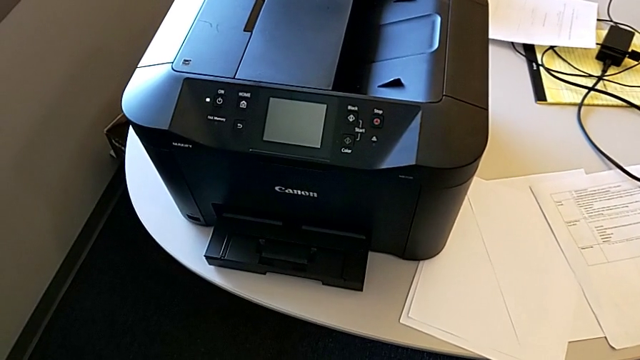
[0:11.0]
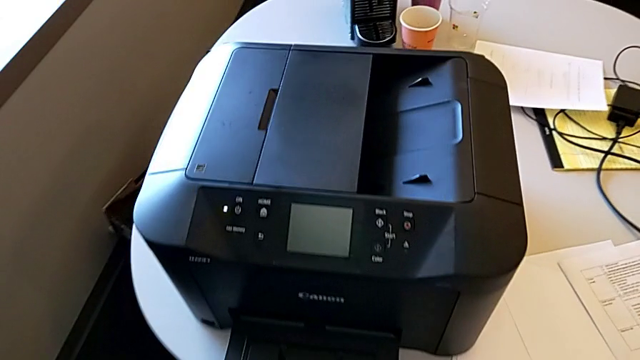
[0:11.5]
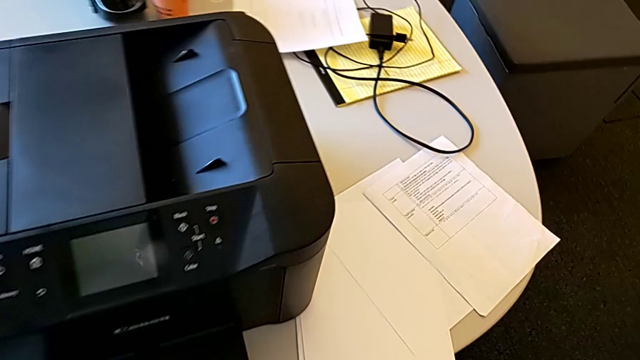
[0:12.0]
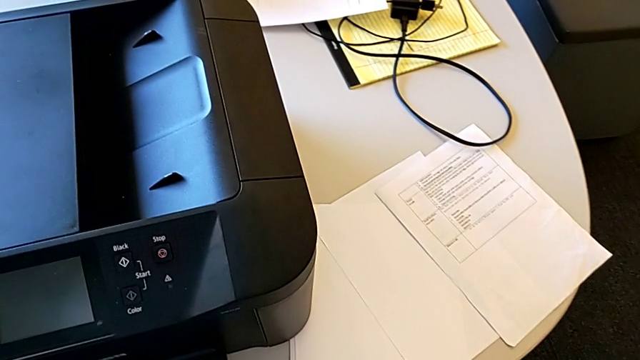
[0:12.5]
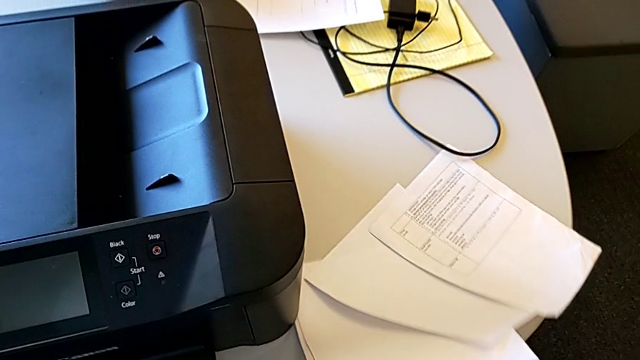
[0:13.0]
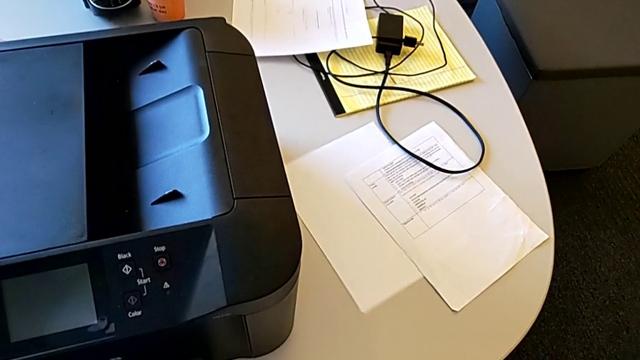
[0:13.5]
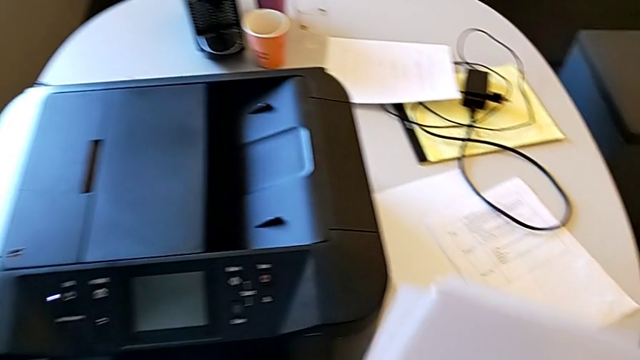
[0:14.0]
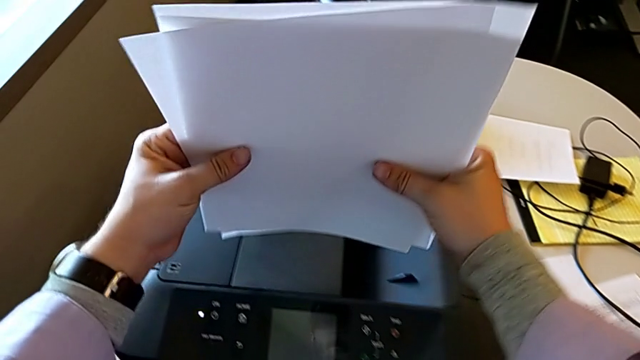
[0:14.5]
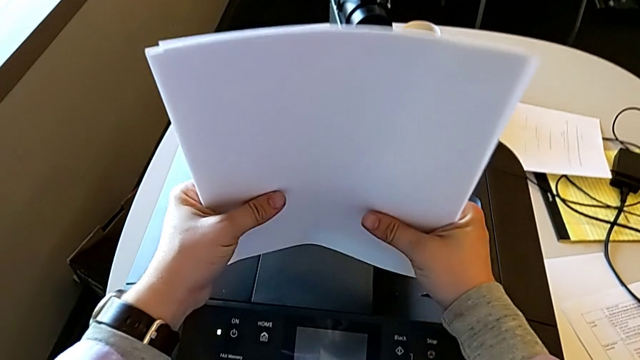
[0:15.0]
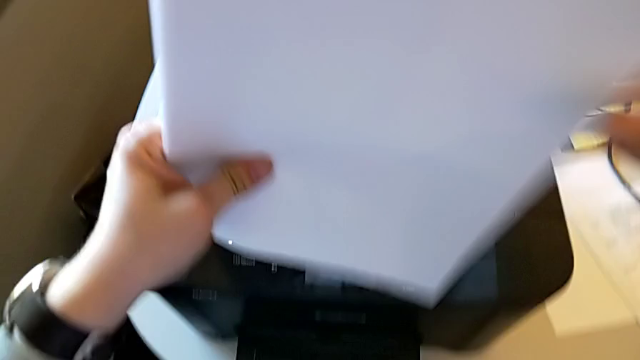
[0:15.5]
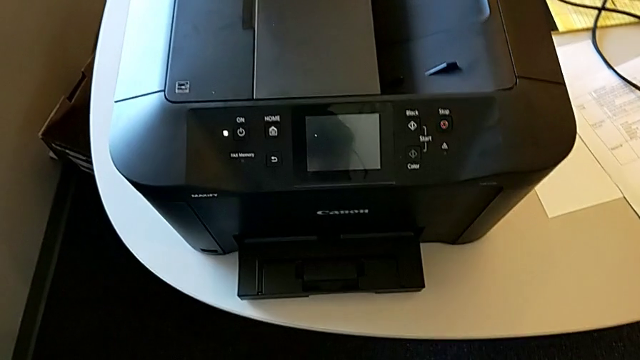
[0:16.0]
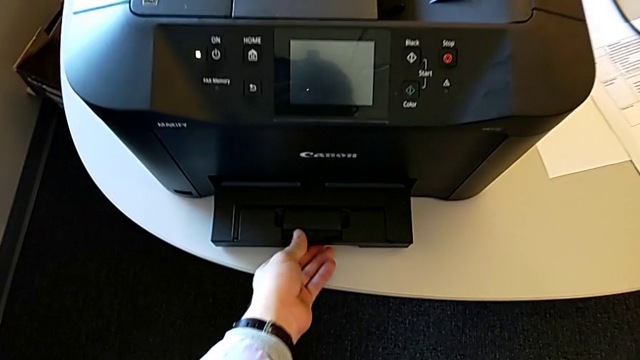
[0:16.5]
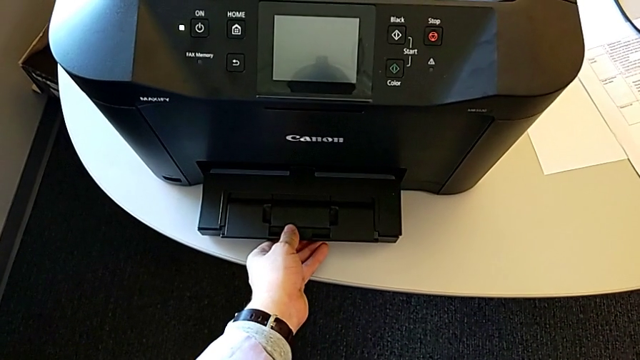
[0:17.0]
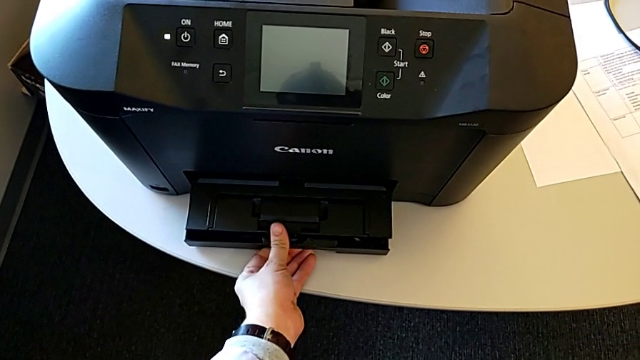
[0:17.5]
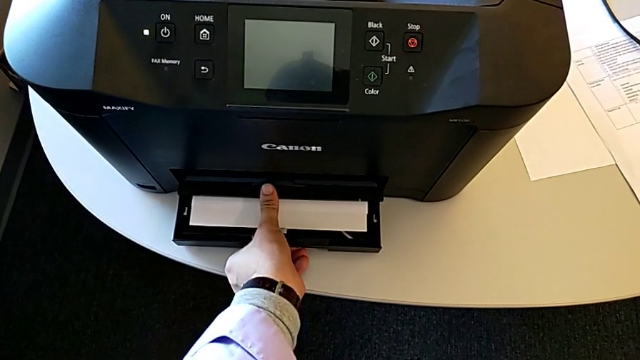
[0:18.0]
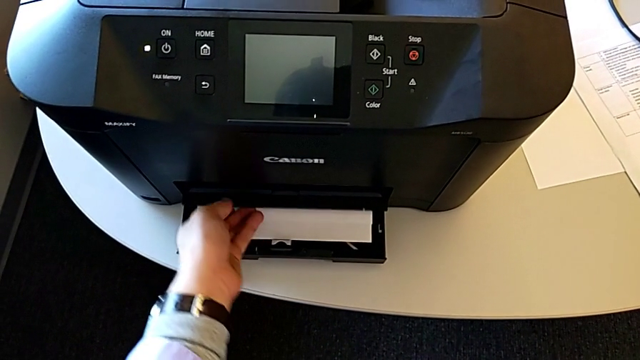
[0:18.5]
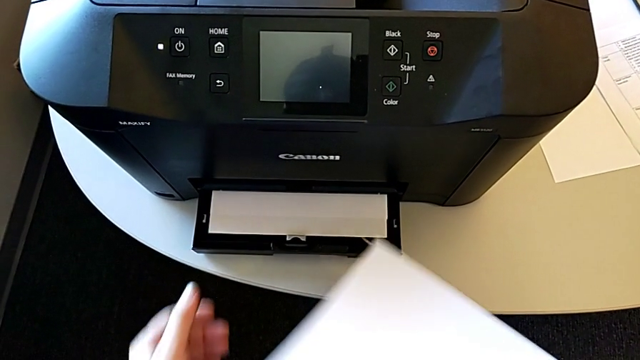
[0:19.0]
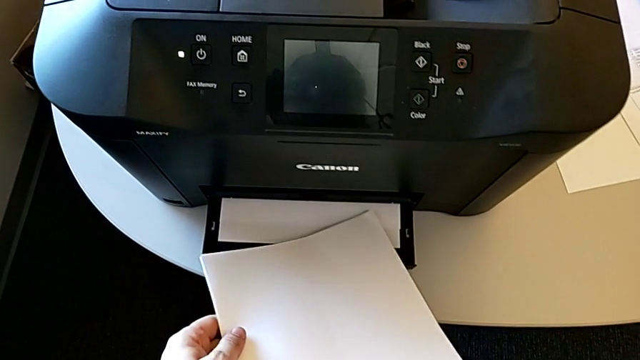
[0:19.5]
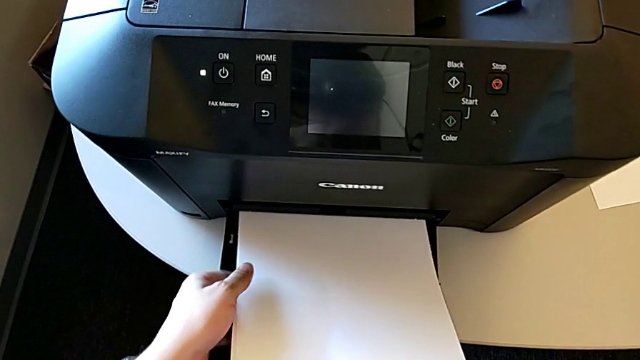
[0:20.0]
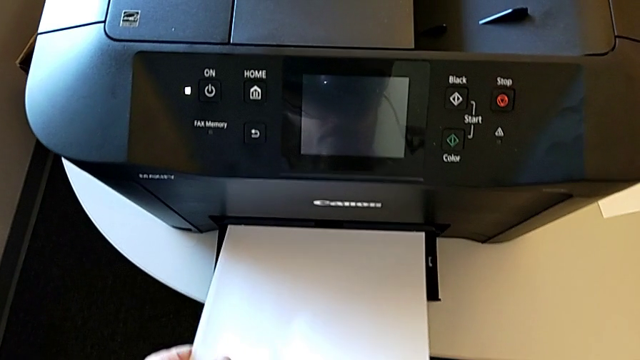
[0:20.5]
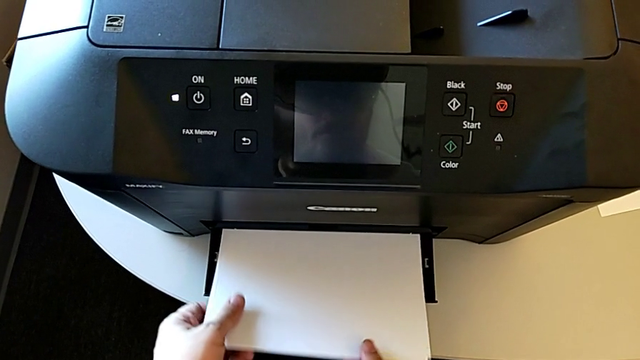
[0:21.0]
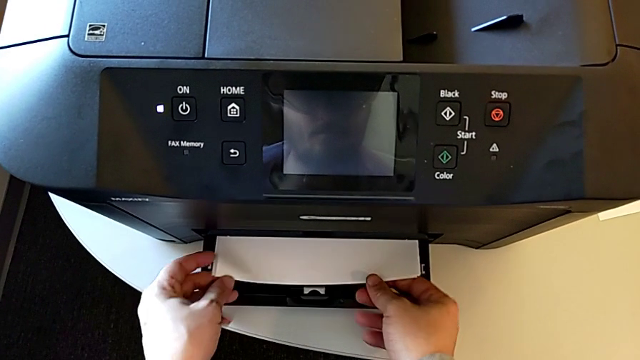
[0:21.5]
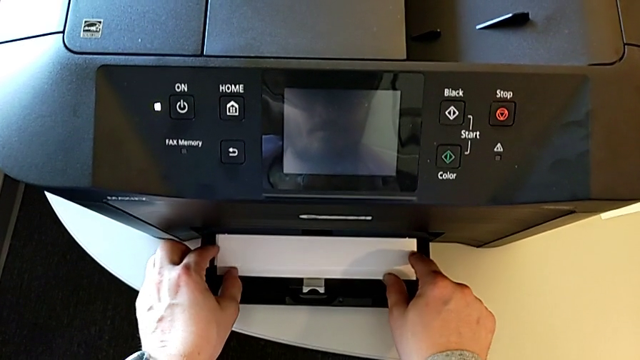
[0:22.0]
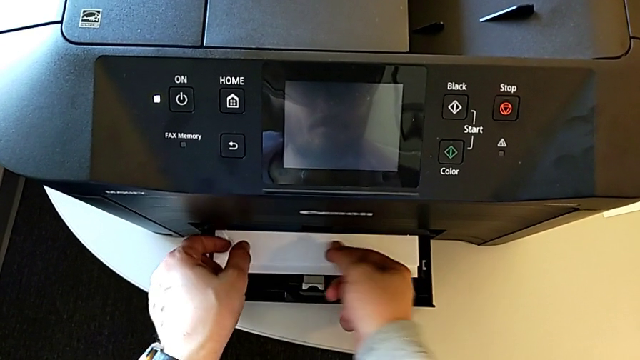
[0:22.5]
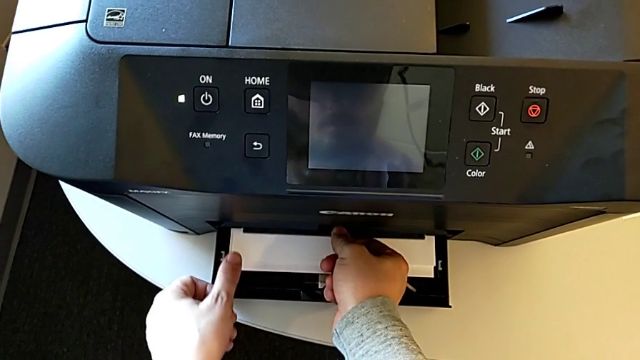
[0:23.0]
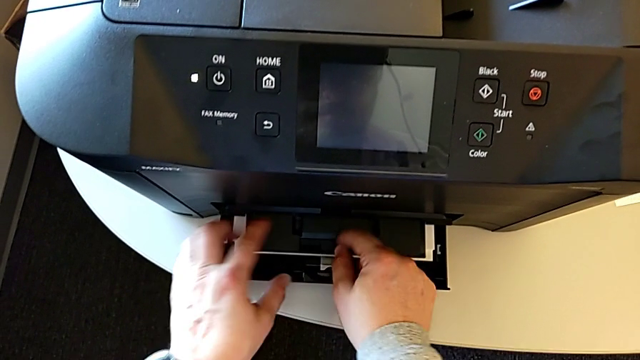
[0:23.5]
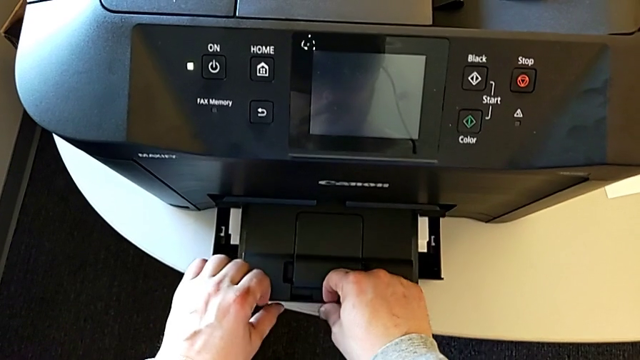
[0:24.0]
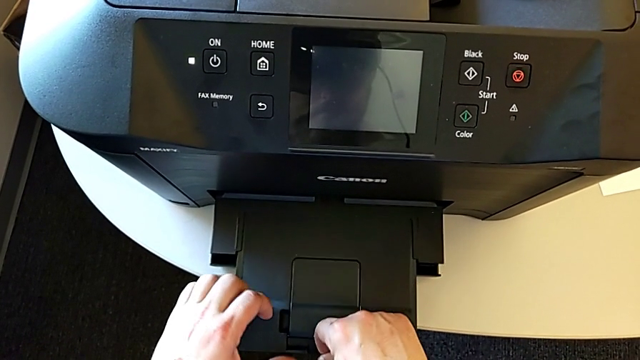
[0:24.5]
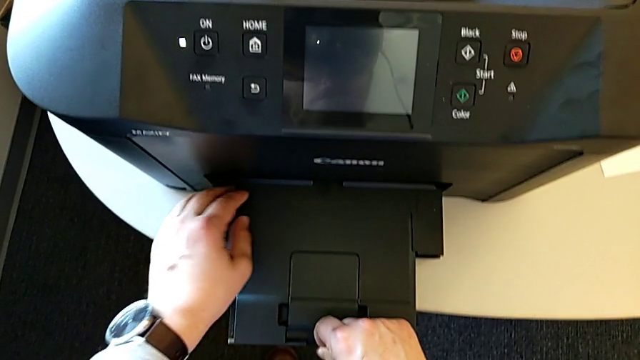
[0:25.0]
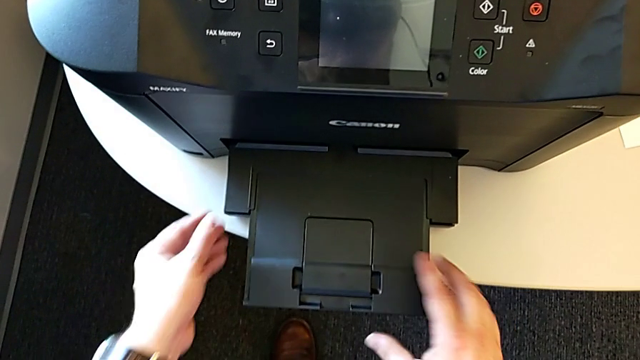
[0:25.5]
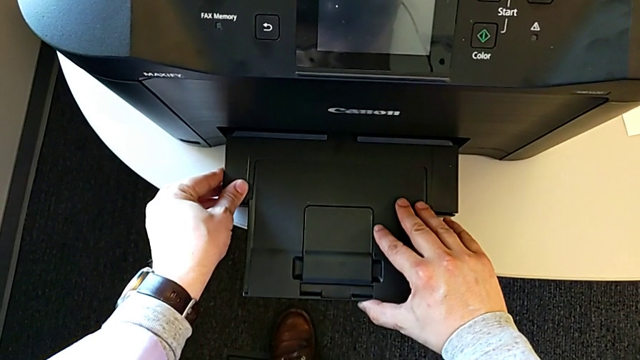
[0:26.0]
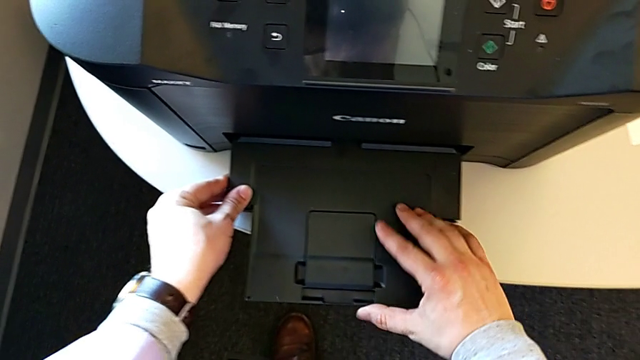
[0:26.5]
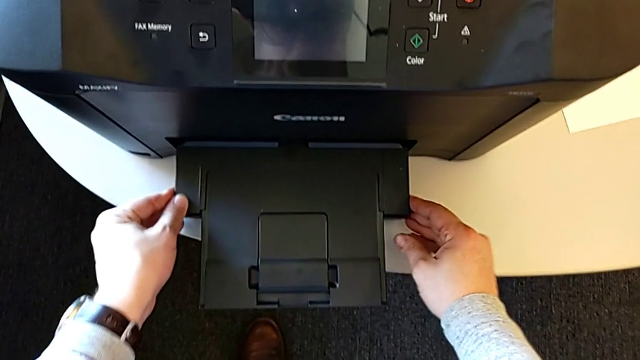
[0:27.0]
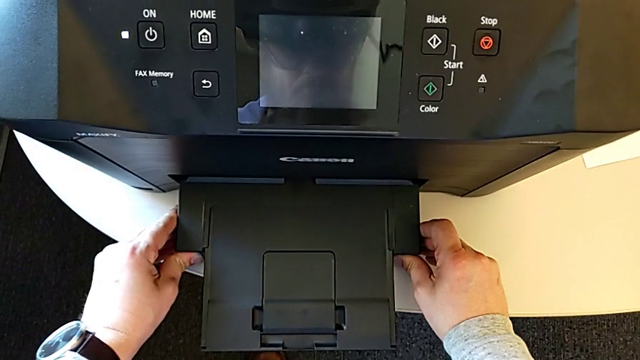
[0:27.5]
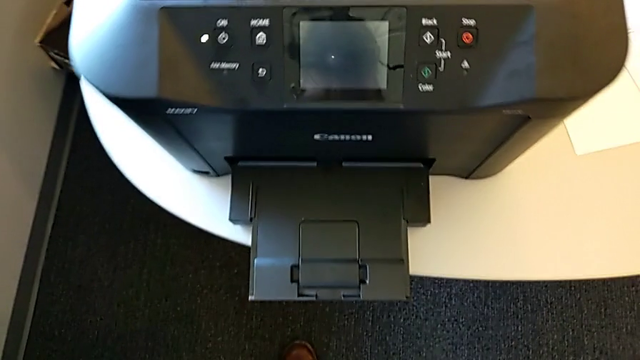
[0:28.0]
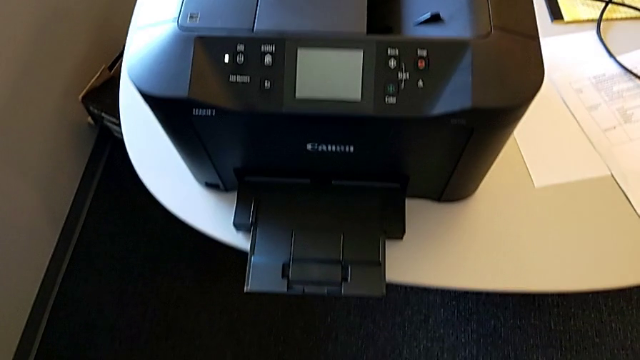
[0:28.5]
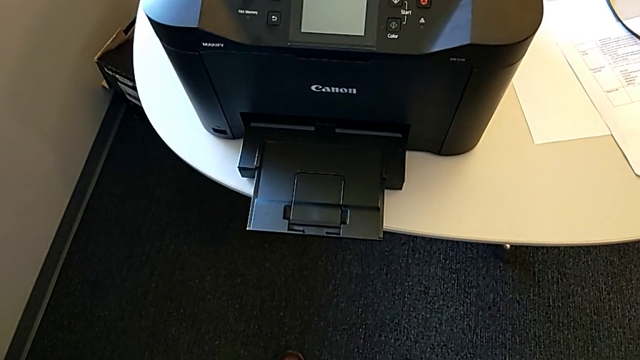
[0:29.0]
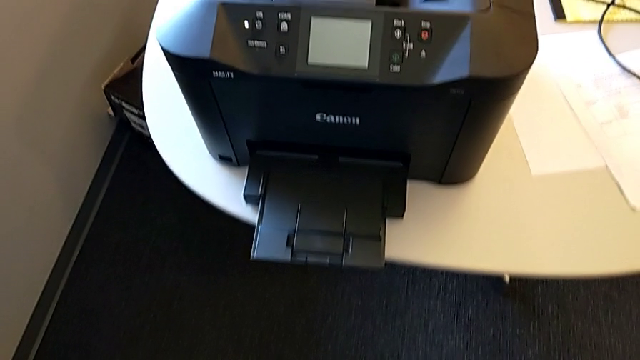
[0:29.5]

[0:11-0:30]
The camera wearer loads paper into the printer. They grab the paper stack, align it, open the paper tray, place the paper stack and pull the paper tray.

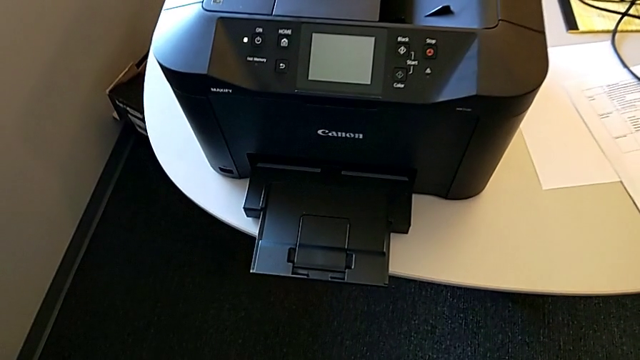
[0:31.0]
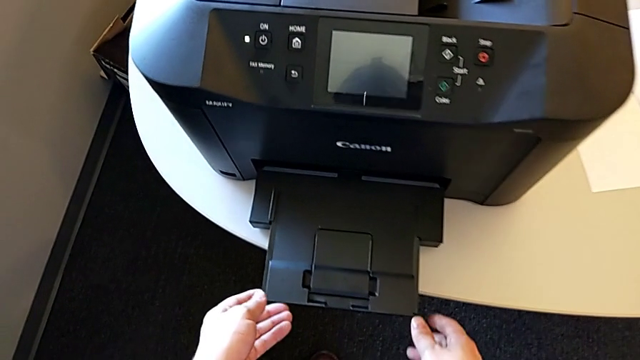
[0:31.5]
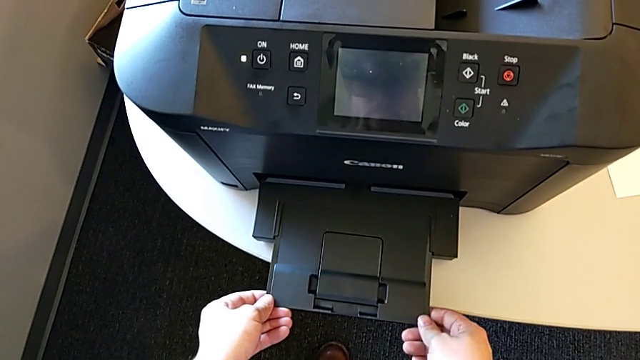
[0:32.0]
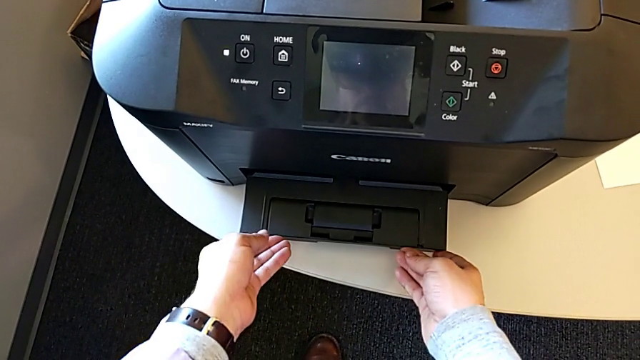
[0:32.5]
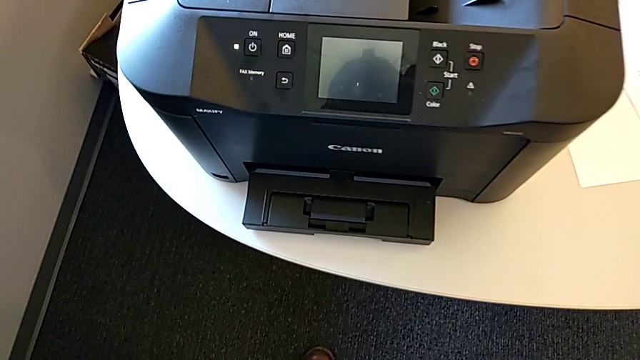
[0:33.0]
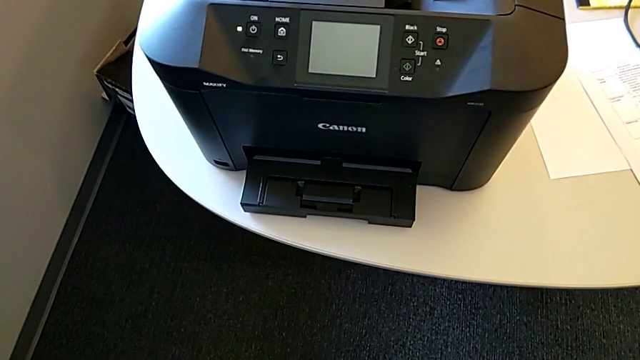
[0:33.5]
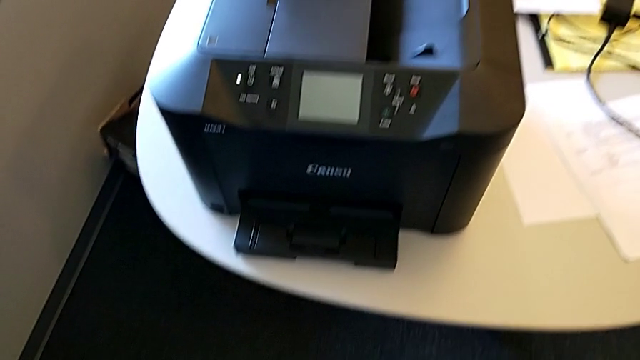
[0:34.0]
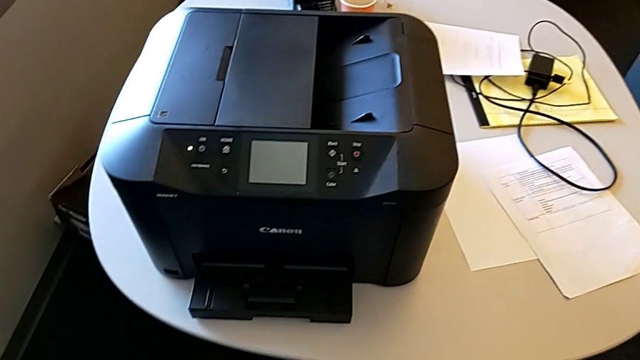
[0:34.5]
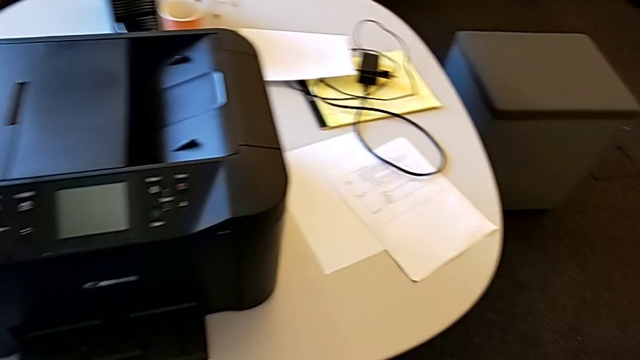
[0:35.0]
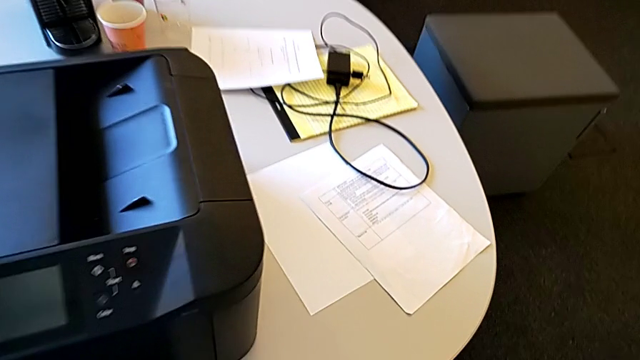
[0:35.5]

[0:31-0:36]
The camera wearer is copying. They close the extending paper tray and begin to grab the paper stack.
